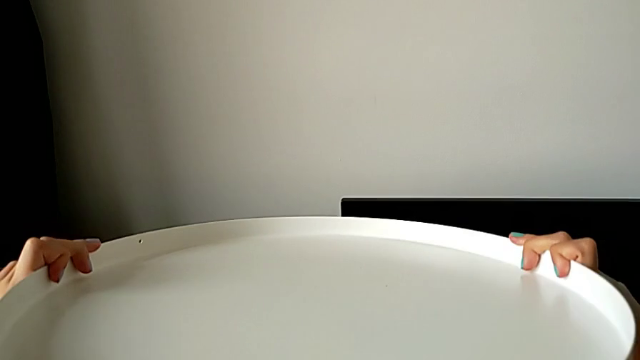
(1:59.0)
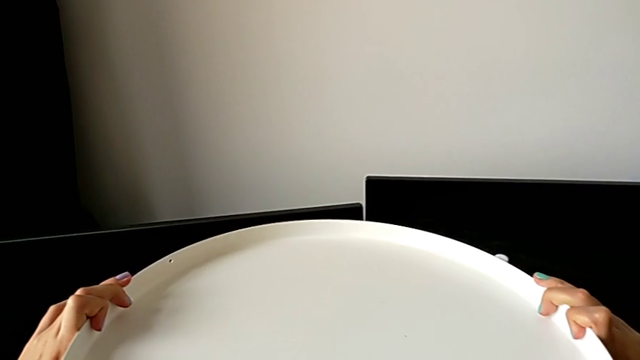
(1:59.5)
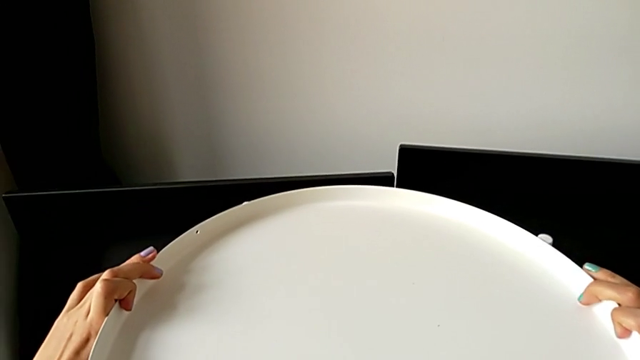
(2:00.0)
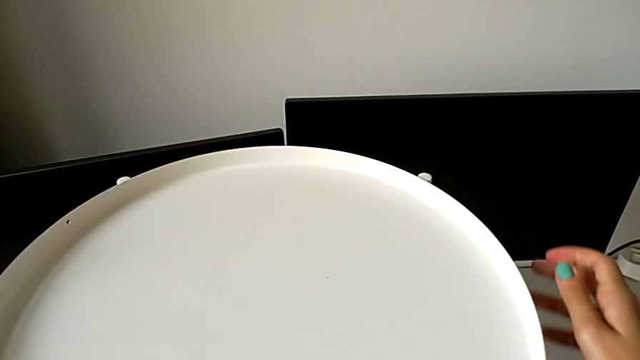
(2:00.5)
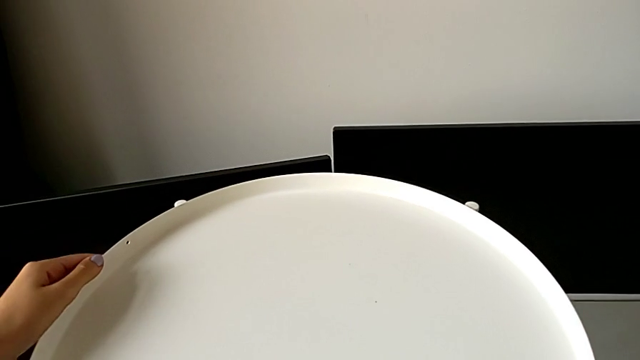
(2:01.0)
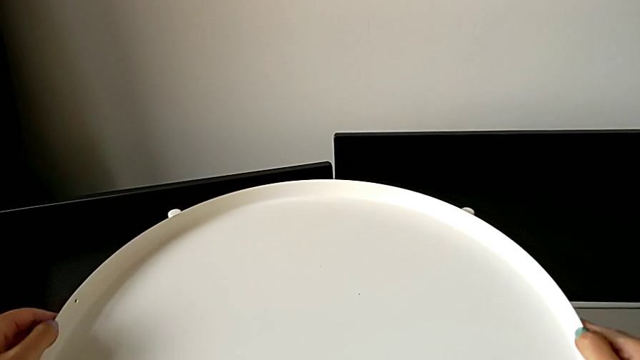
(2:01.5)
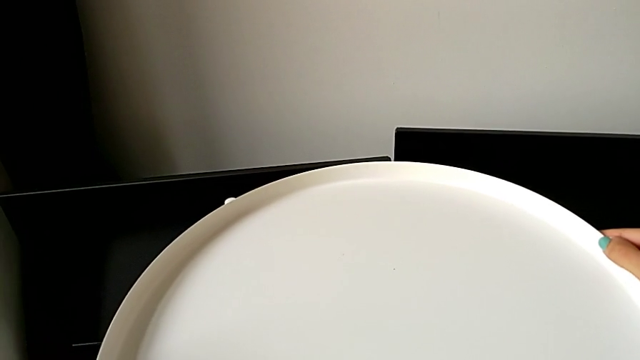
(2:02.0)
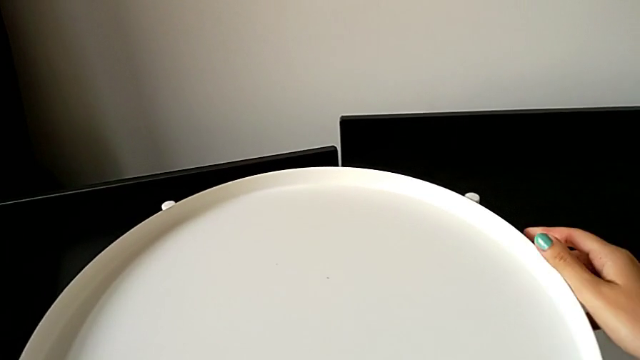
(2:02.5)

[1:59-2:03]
The camera wearer is putting the tray on the base. They place the tray and align it.
